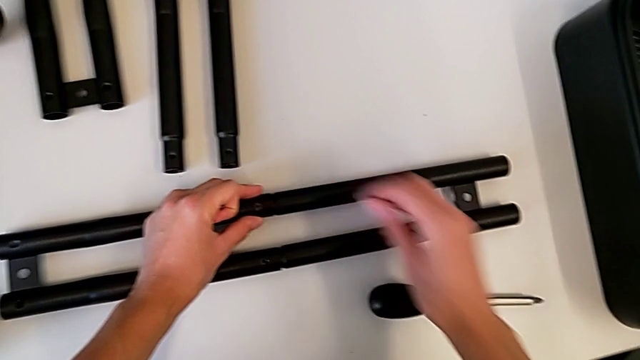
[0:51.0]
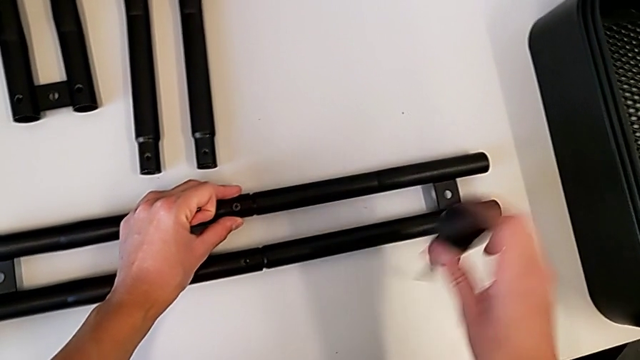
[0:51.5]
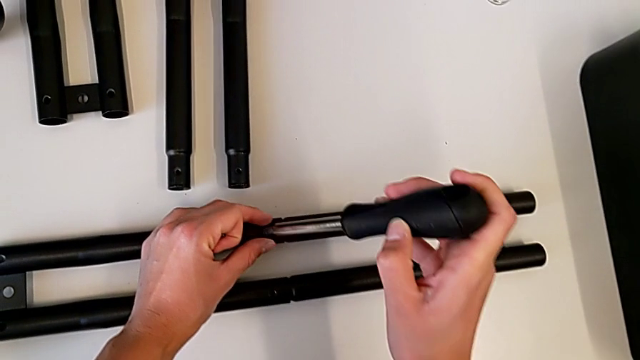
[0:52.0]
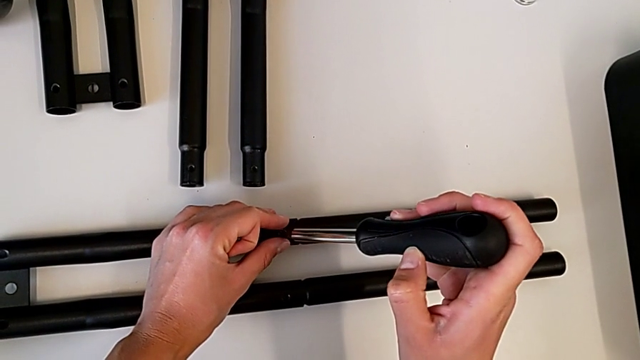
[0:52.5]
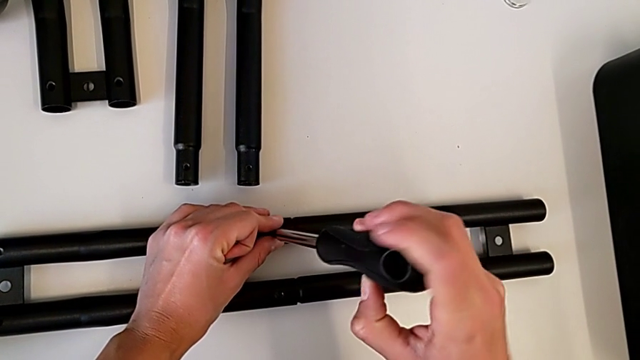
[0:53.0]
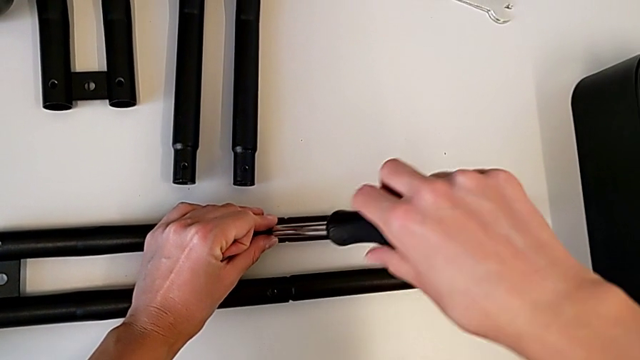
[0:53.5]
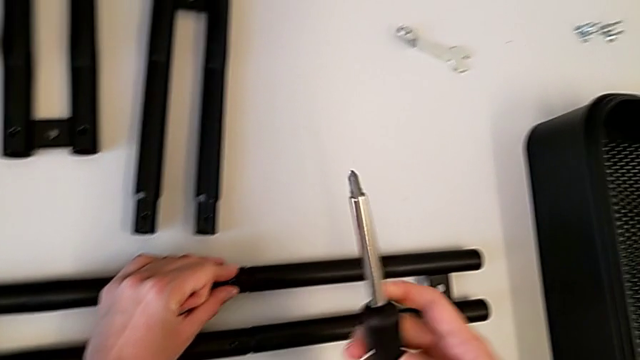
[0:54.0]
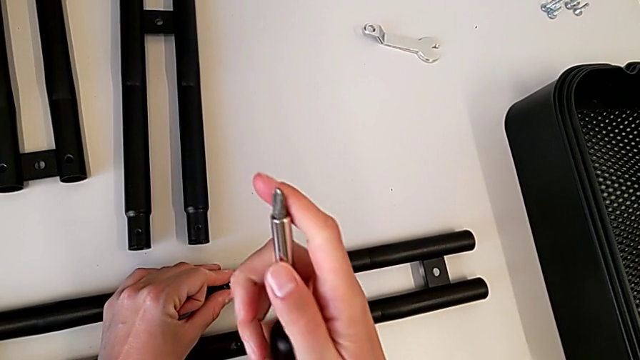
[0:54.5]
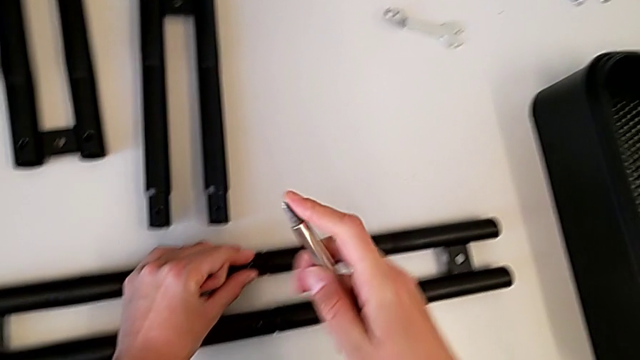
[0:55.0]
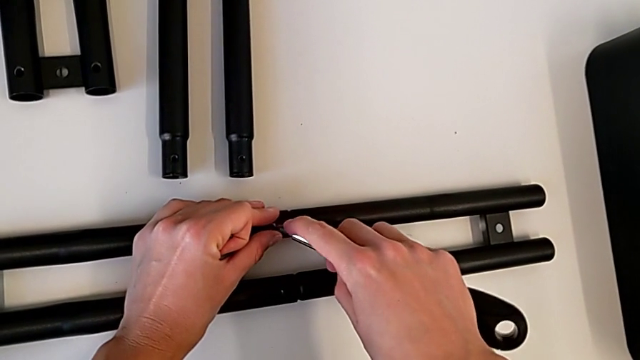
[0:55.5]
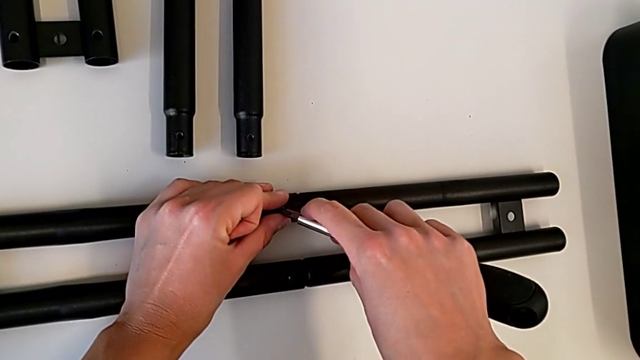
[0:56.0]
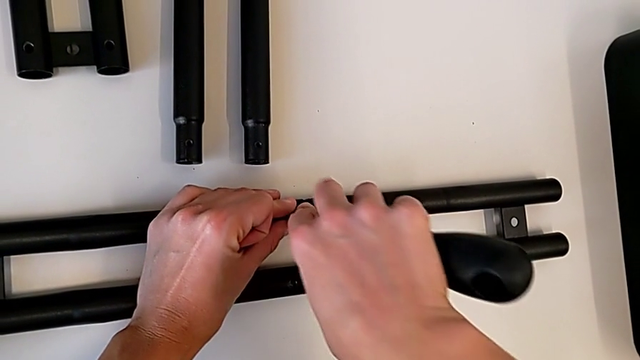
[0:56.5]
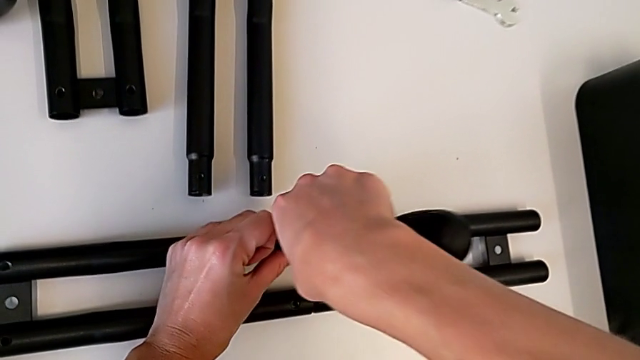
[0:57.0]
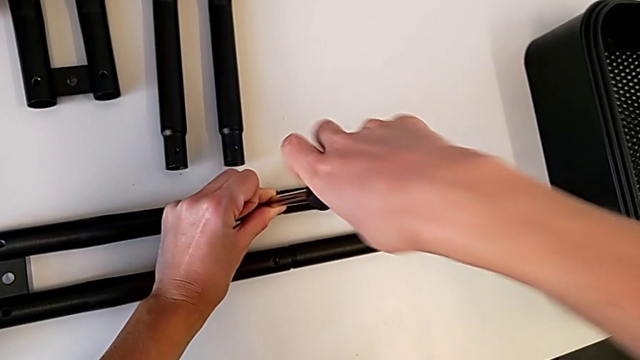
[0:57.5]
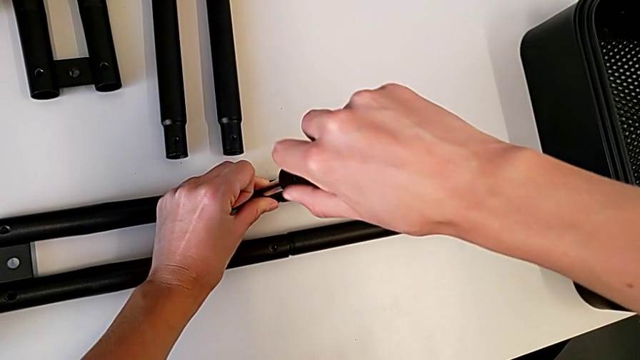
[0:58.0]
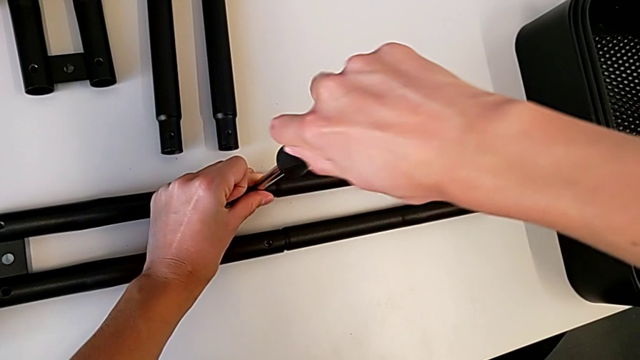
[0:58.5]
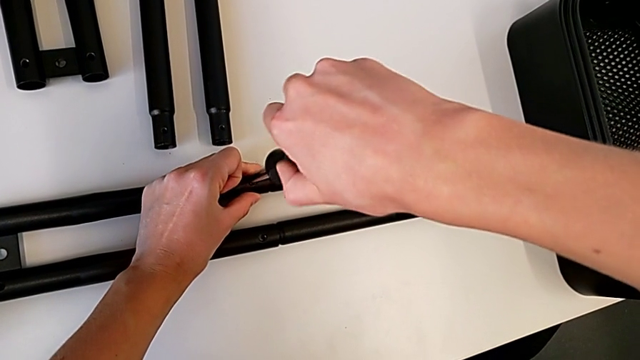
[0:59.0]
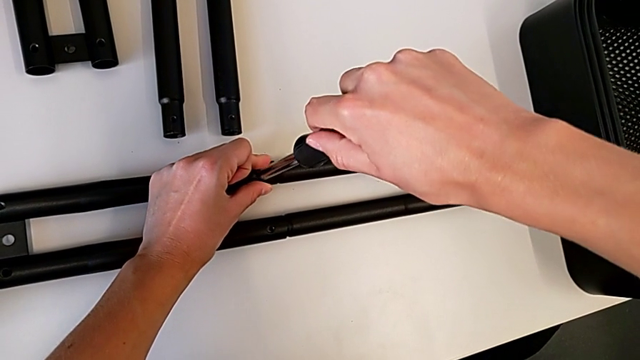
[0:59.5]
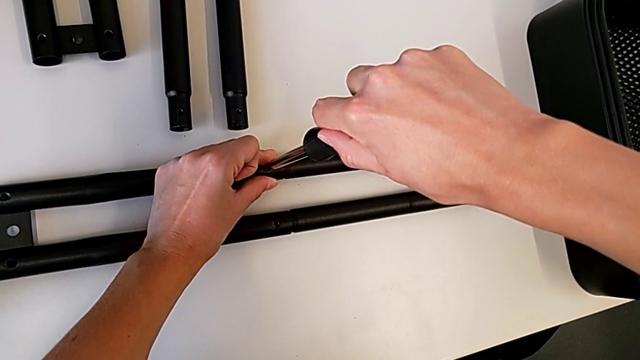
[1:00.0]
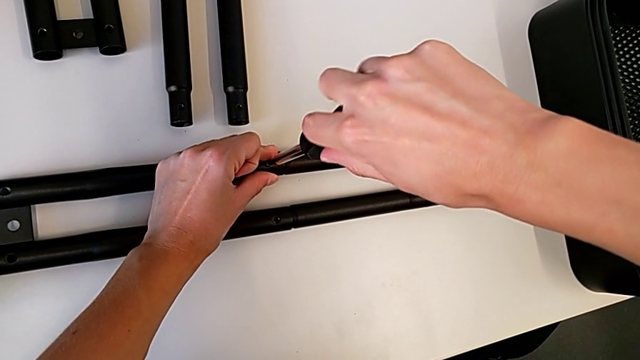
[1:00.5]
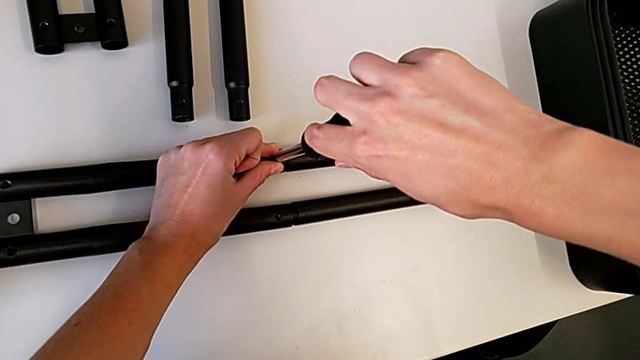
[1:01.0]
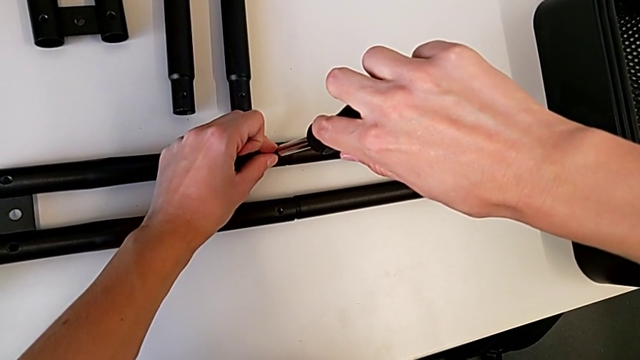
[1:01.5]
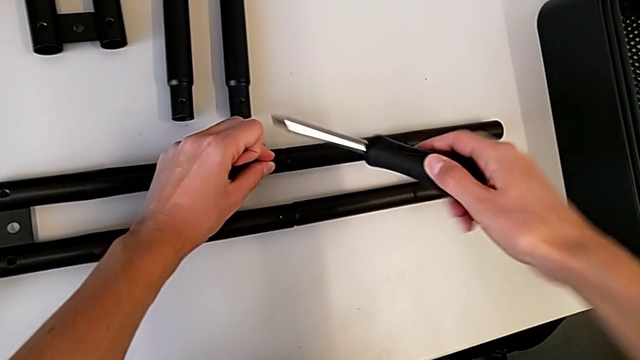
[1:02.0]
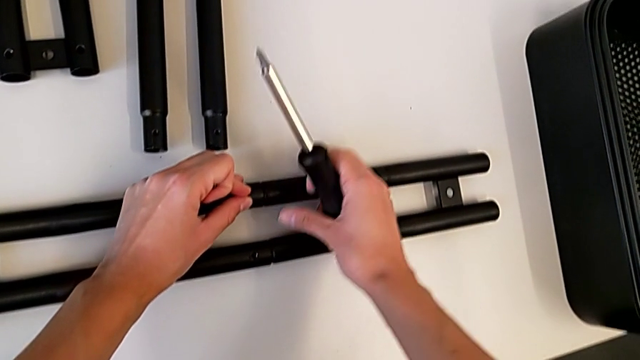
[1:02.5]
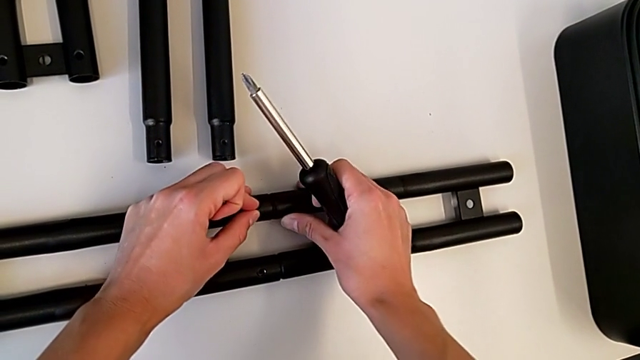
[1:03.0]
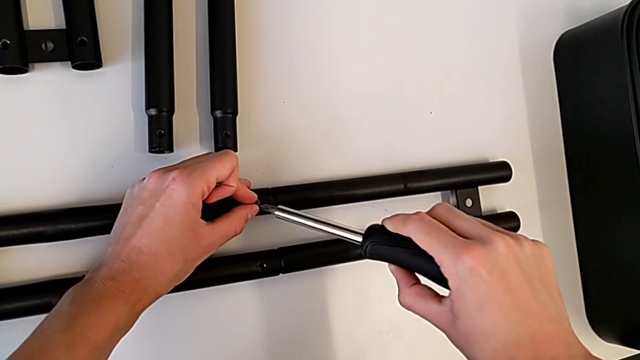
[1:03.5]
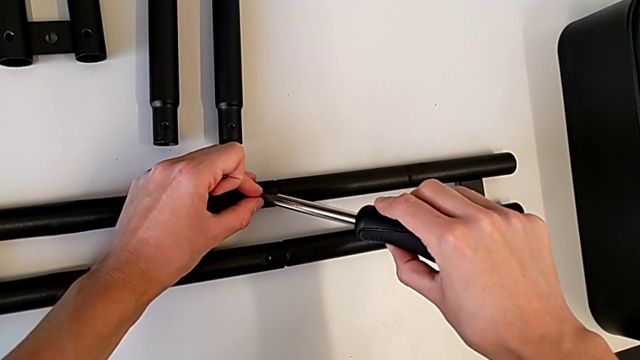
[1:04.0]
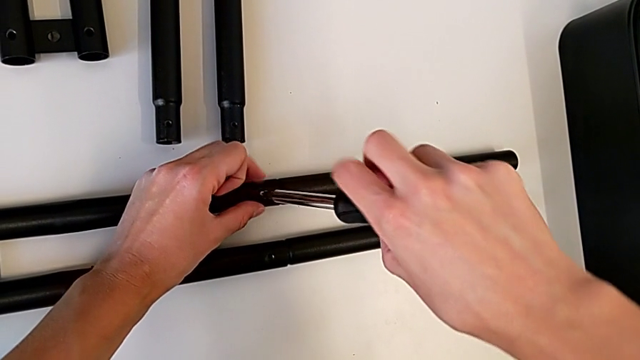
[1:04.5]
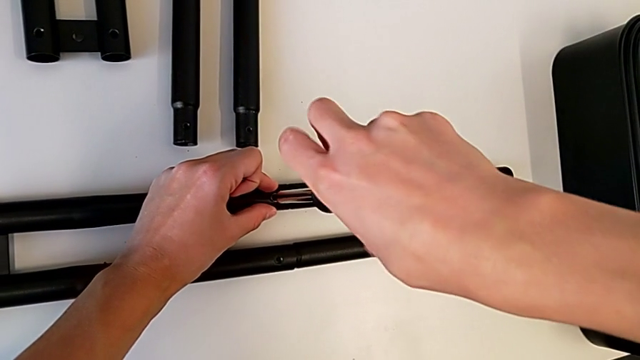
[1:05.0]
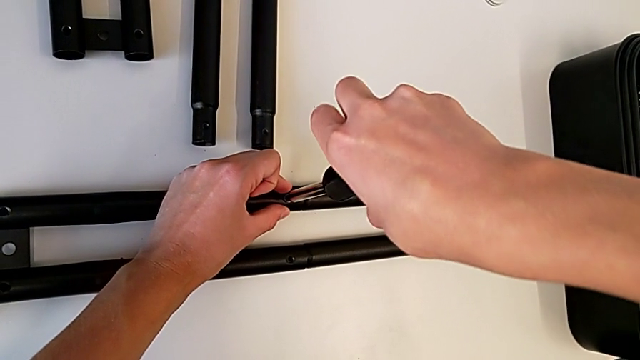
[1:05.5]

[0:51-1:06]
The camera wearer is tightening the screw on one of the bar legs. They grab the screwdriver, insert it and begin to screw the first screw.

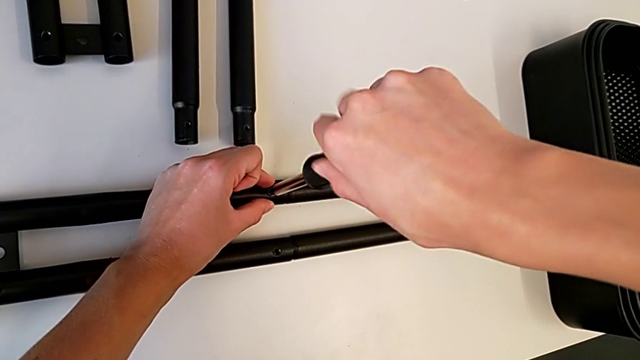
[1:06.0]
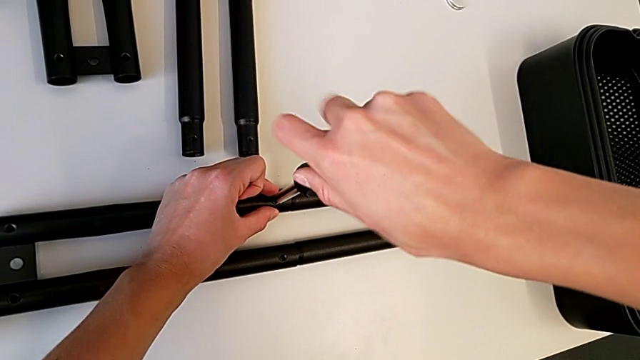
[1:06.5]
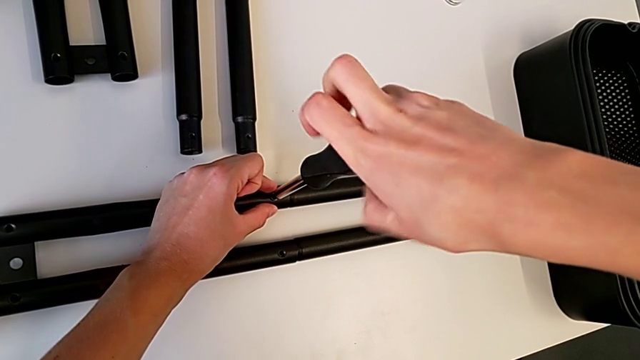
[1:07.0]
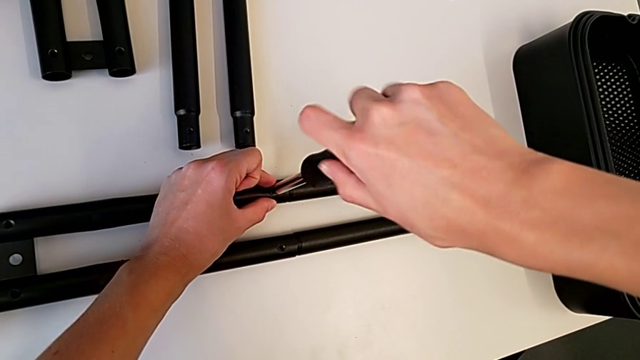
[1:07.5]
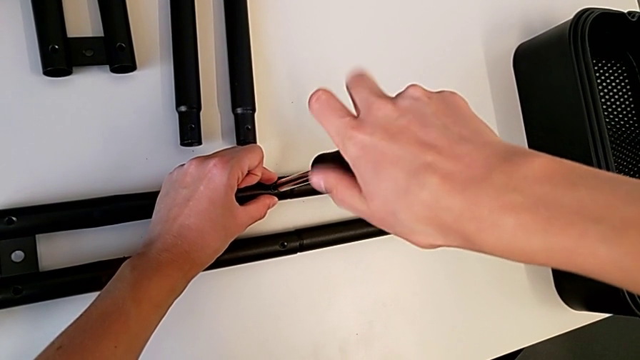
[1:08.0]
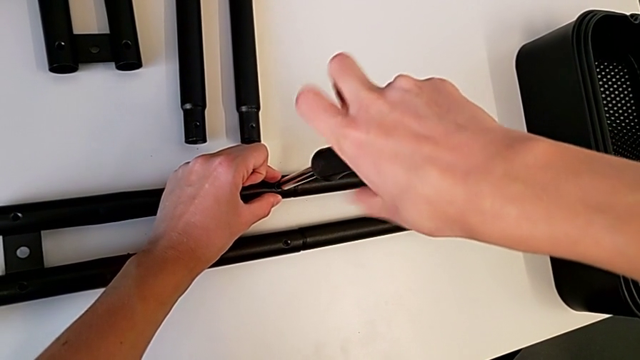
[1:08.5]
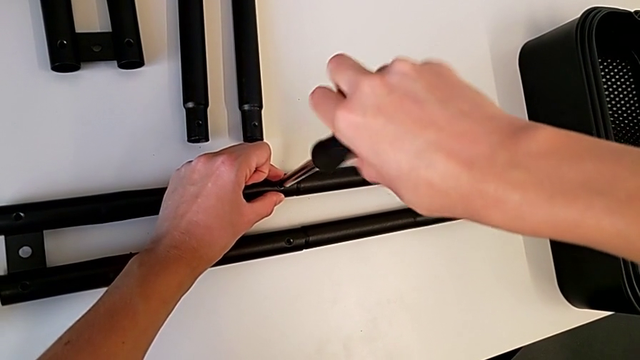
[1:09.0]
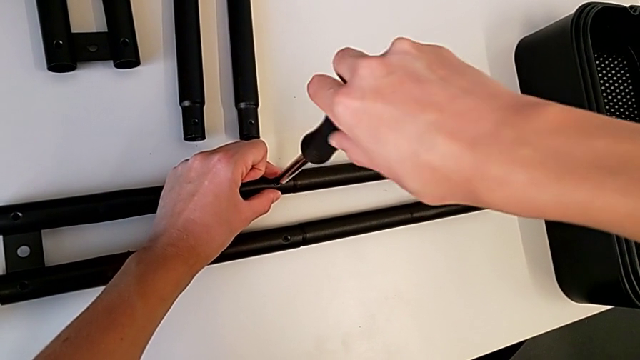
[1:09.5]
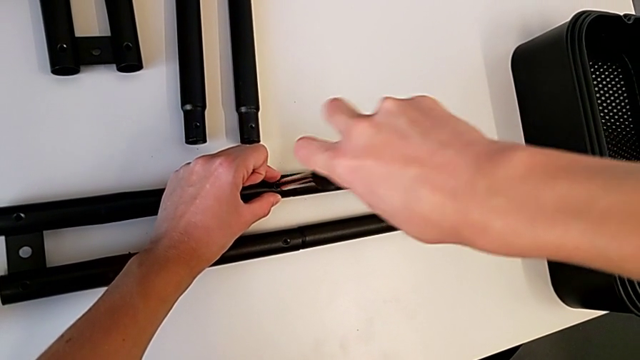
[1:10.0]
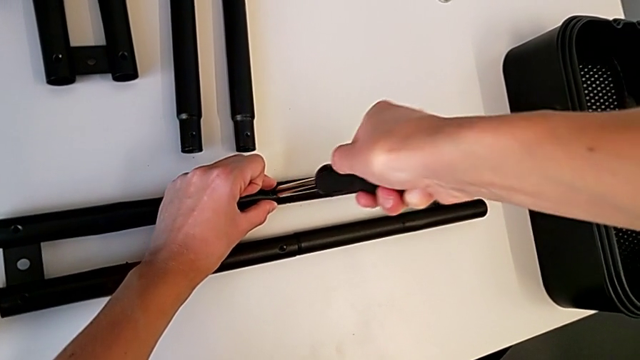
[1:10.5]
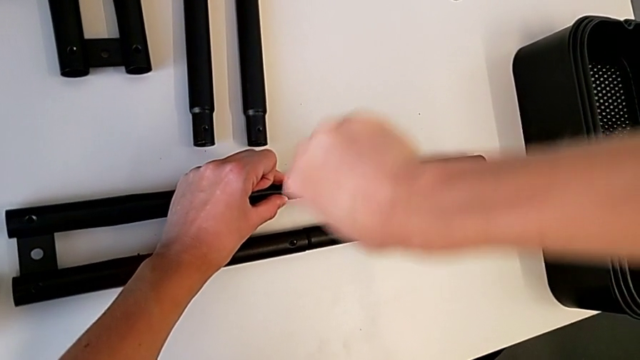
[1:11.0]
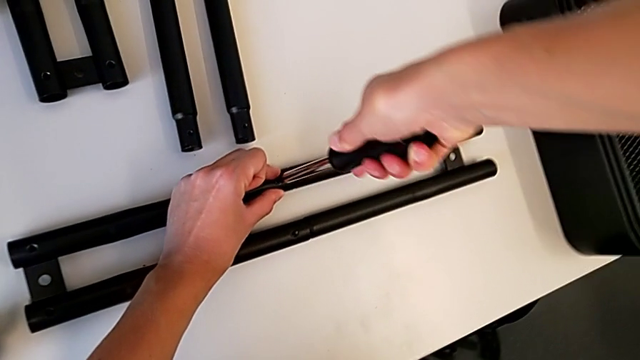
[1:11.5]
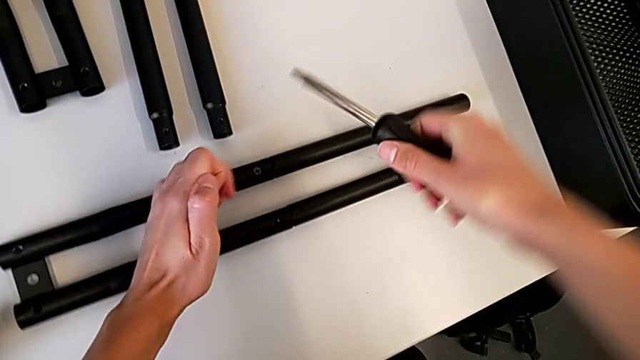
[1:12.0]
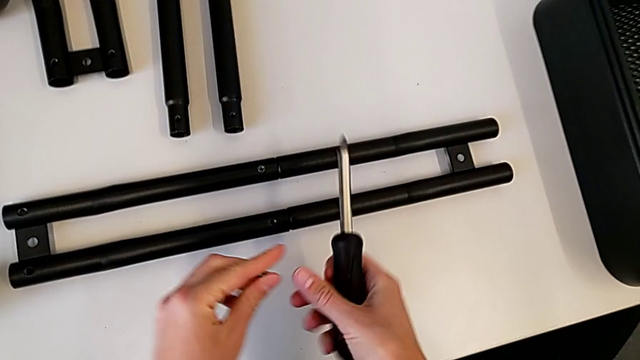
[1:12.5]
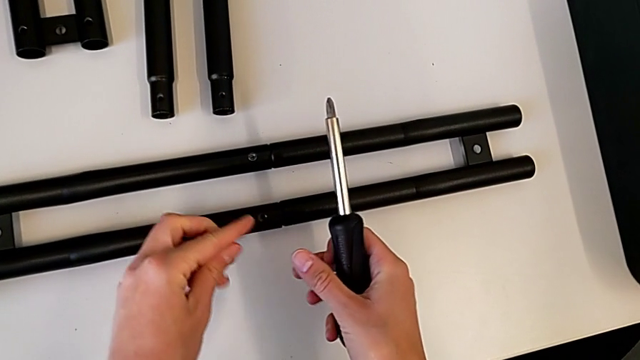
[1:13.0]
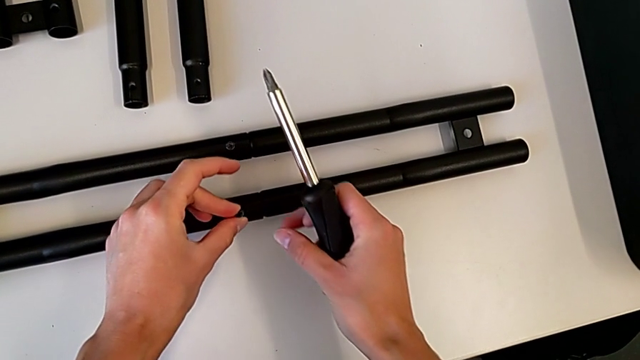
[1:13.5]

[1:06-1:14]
The camera wearer is tightening the screw on one of the bar legs. They keep screwing the first screw, withdraw the screwdriver and grab the screw.
